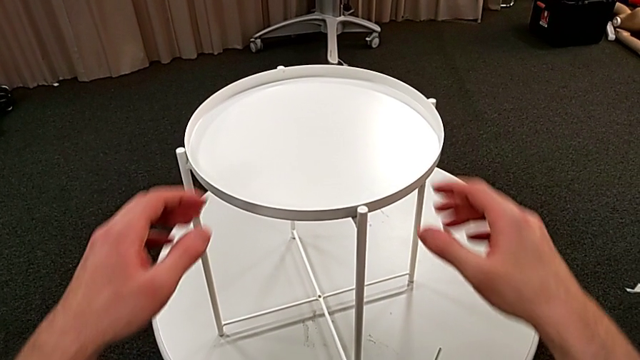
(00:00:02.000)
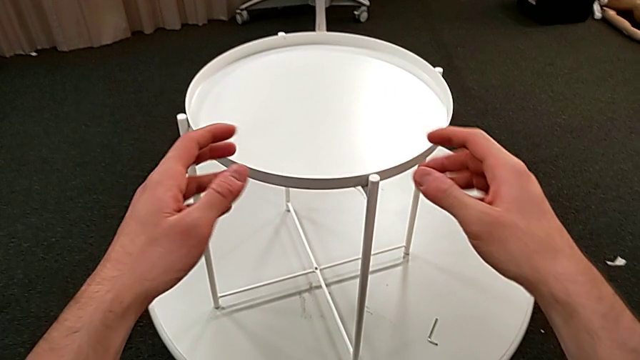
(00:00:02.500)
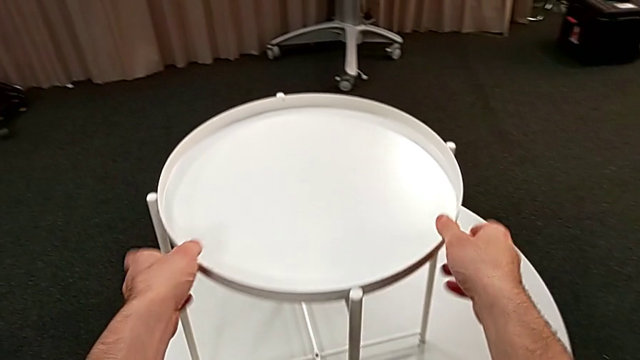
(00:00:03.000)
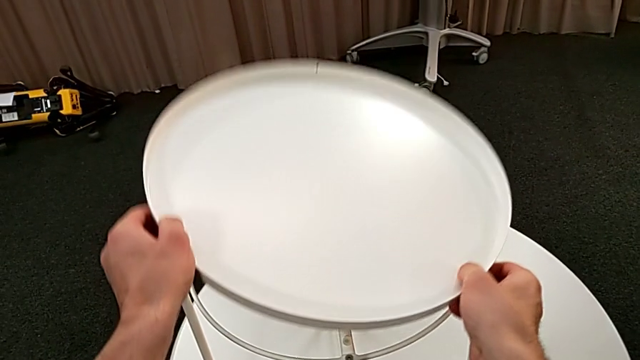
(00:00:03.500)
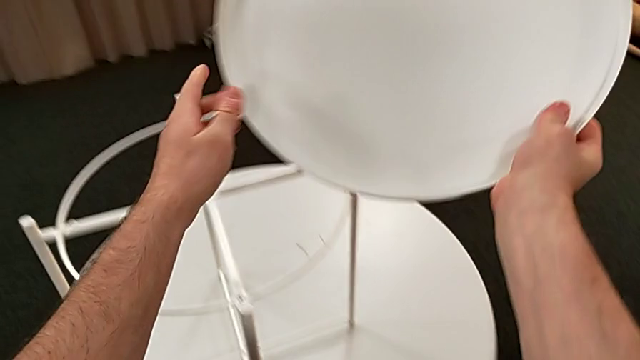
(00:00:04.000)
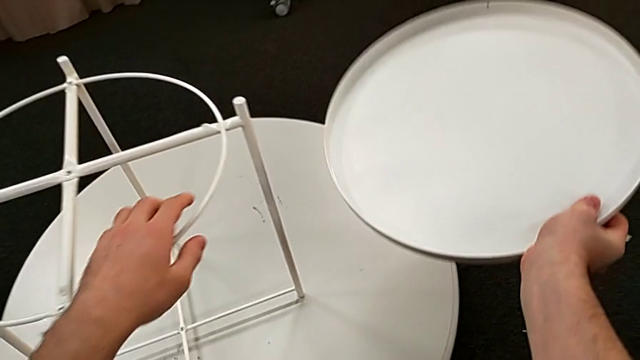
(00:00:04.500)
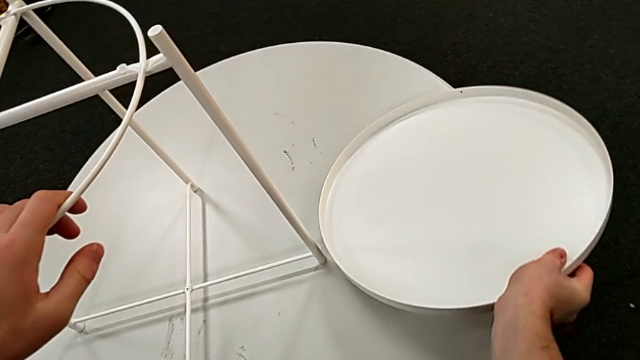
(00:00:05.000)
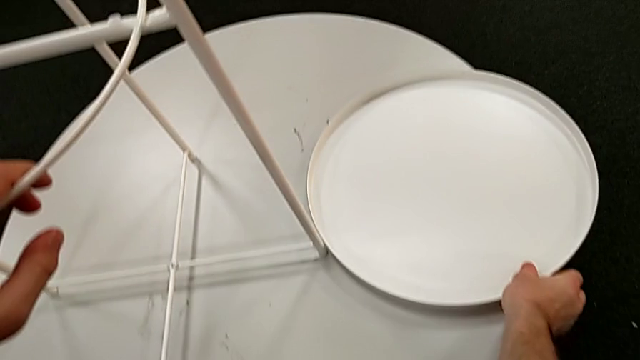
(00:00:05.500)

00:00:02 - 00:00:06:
The camera wearer disassembles the round tray of the table. They disassemble the tray and place it.

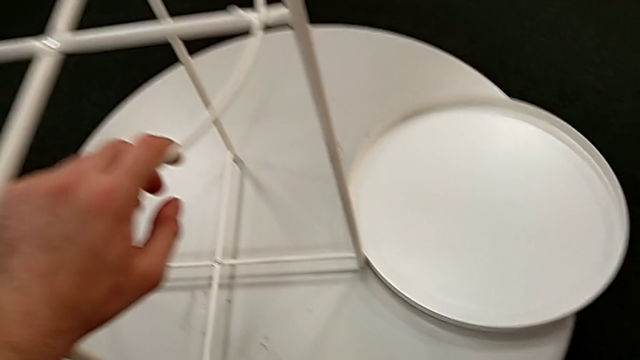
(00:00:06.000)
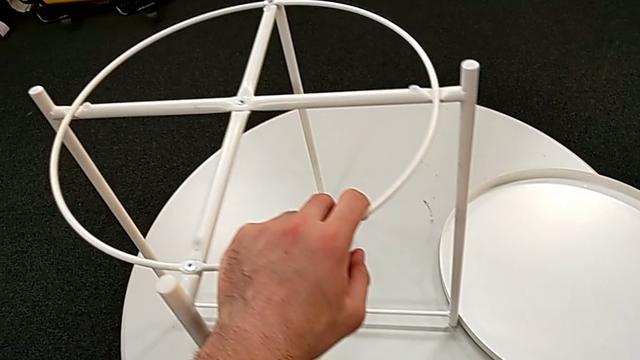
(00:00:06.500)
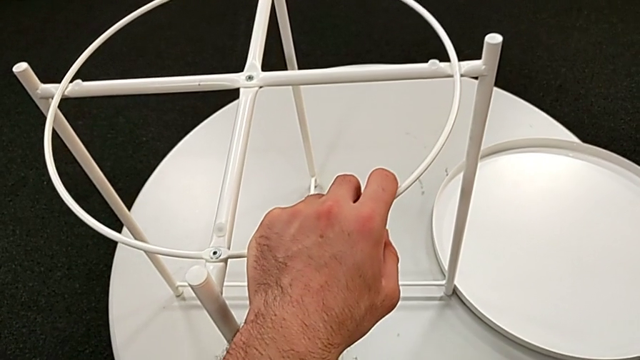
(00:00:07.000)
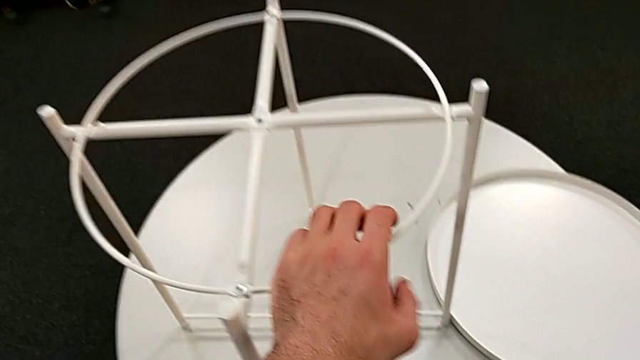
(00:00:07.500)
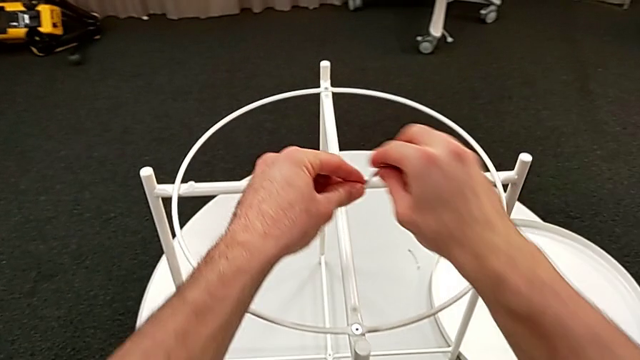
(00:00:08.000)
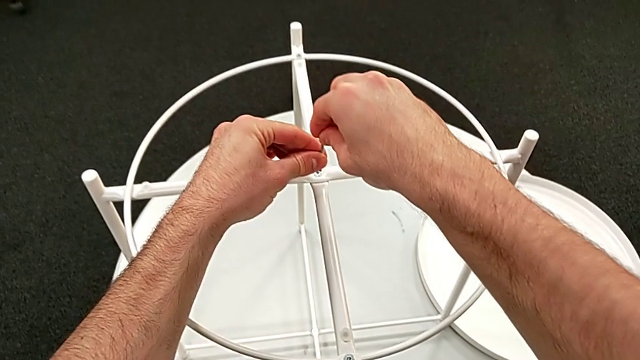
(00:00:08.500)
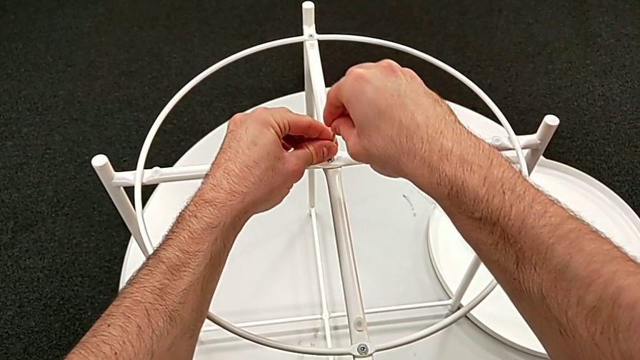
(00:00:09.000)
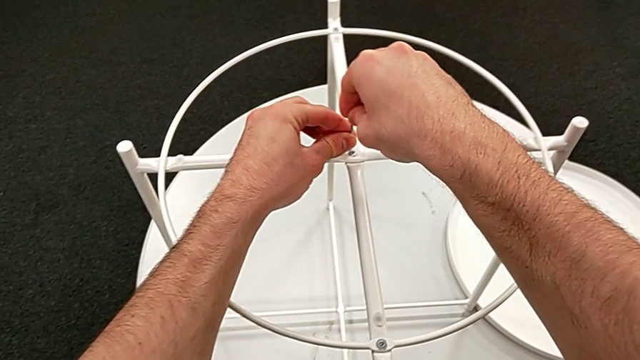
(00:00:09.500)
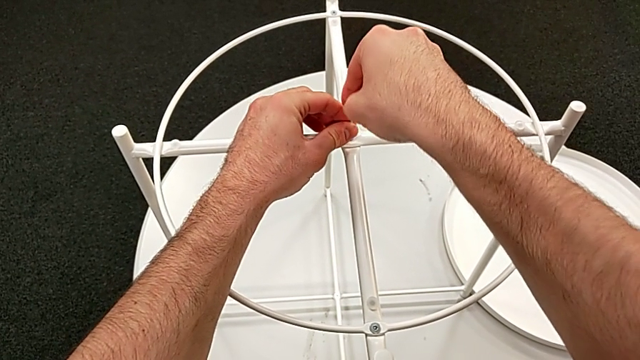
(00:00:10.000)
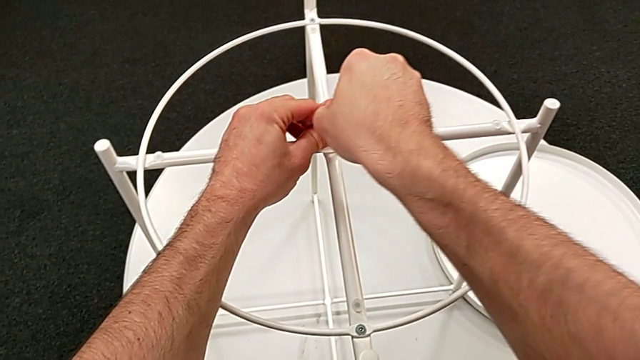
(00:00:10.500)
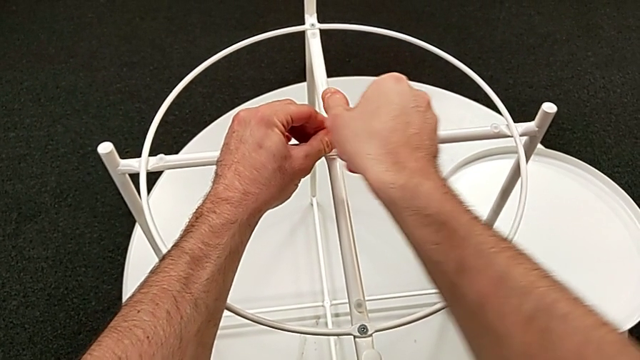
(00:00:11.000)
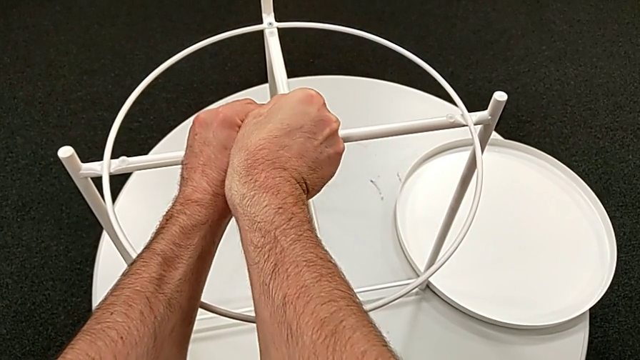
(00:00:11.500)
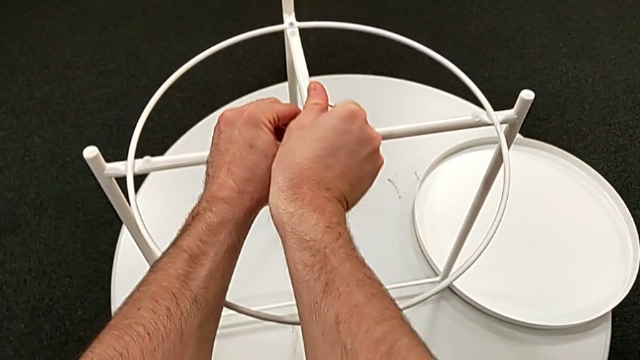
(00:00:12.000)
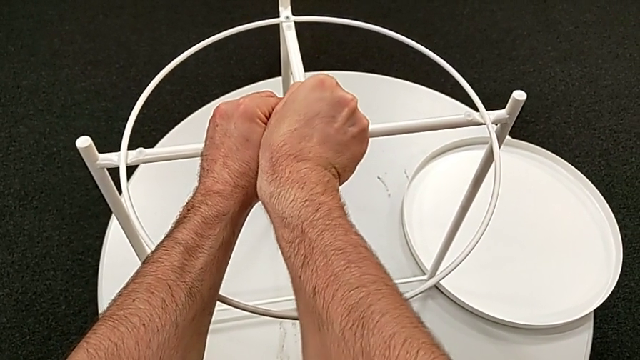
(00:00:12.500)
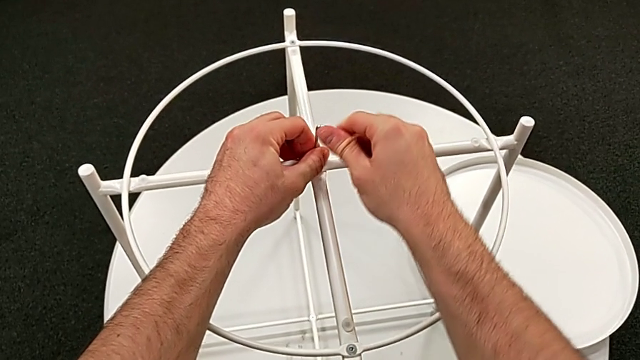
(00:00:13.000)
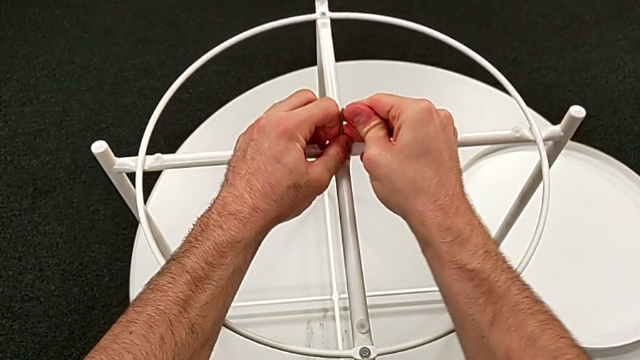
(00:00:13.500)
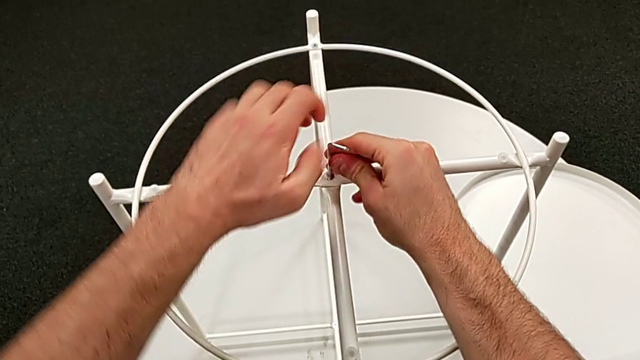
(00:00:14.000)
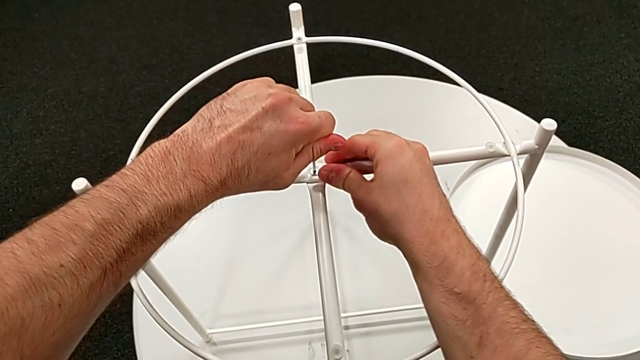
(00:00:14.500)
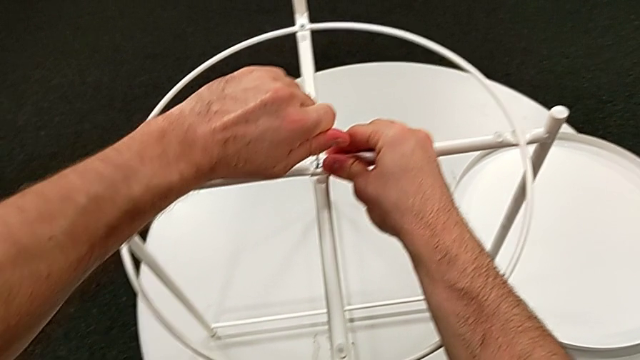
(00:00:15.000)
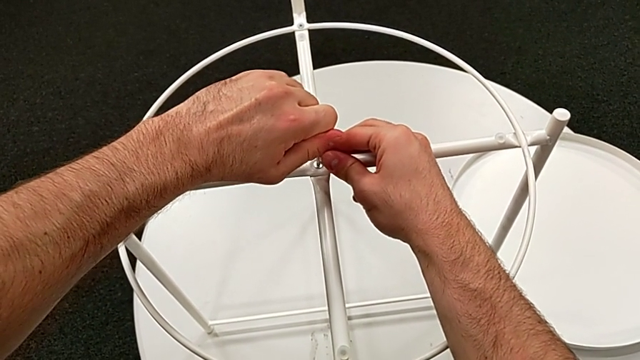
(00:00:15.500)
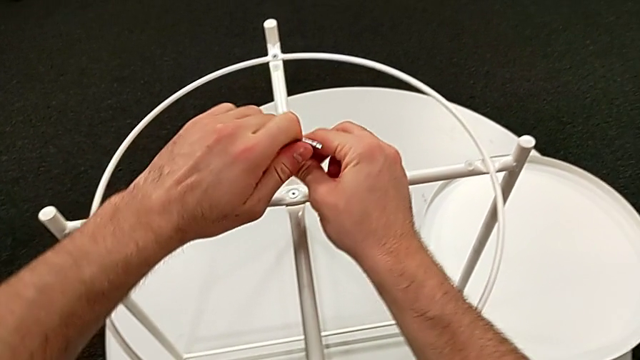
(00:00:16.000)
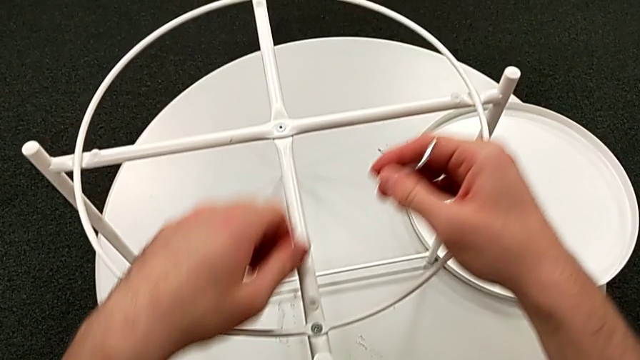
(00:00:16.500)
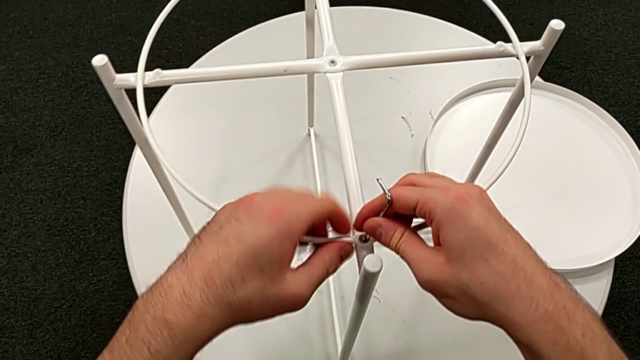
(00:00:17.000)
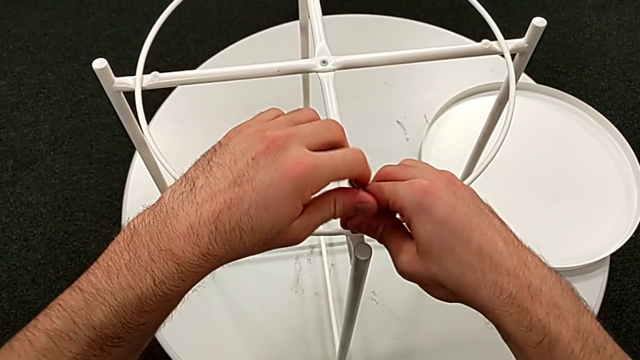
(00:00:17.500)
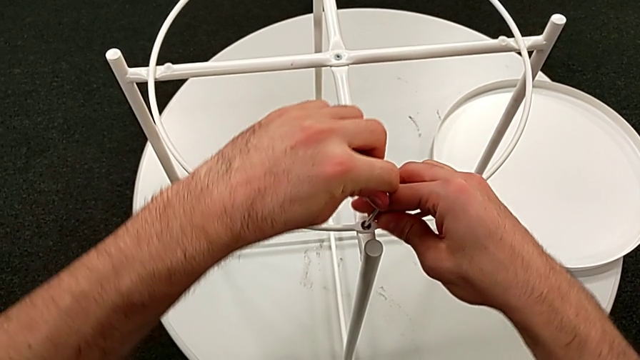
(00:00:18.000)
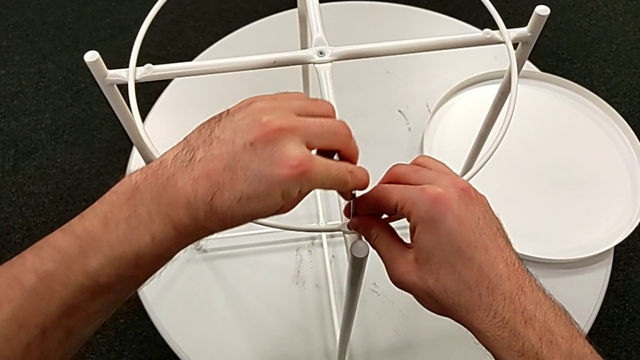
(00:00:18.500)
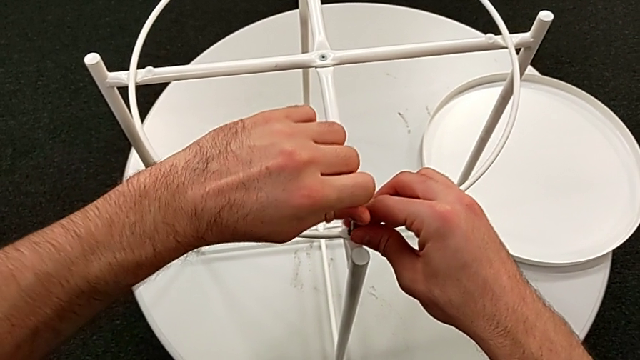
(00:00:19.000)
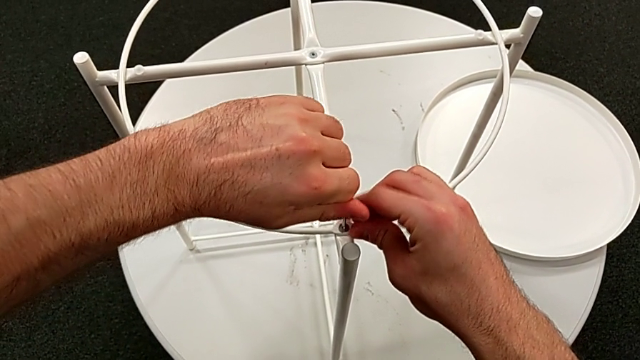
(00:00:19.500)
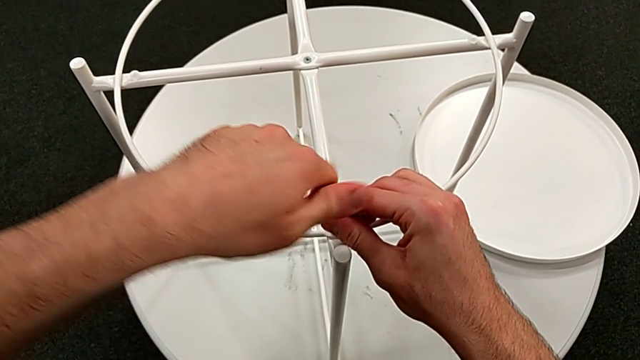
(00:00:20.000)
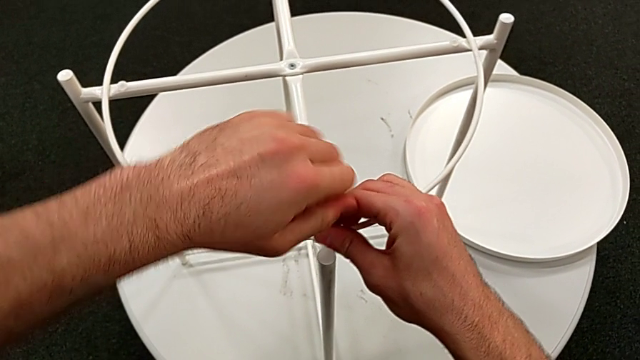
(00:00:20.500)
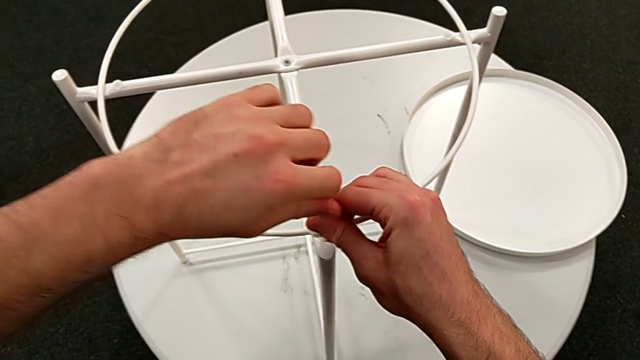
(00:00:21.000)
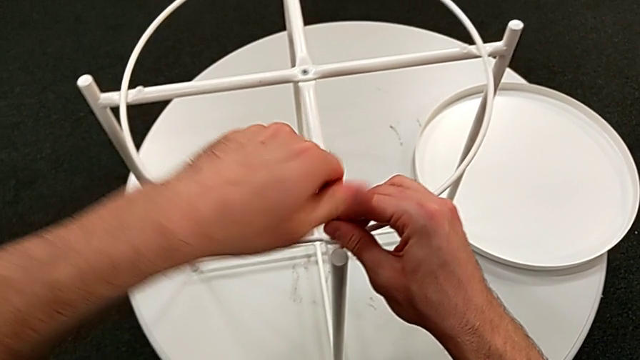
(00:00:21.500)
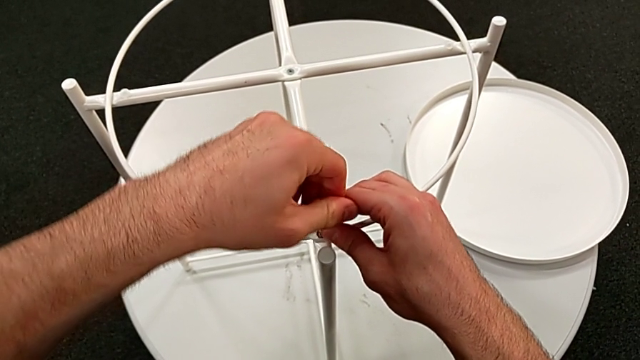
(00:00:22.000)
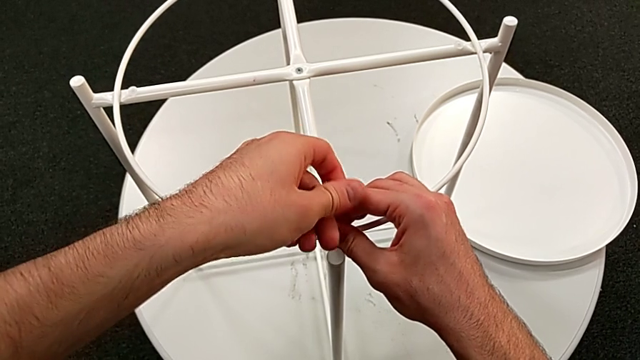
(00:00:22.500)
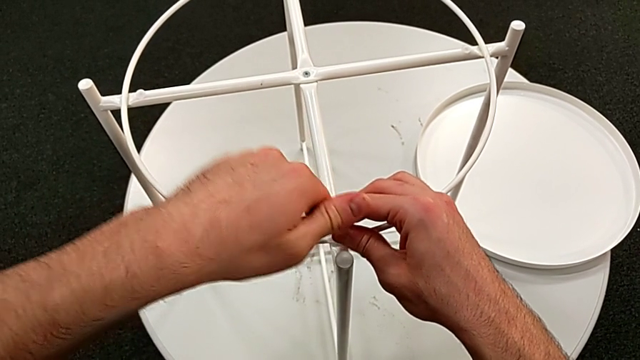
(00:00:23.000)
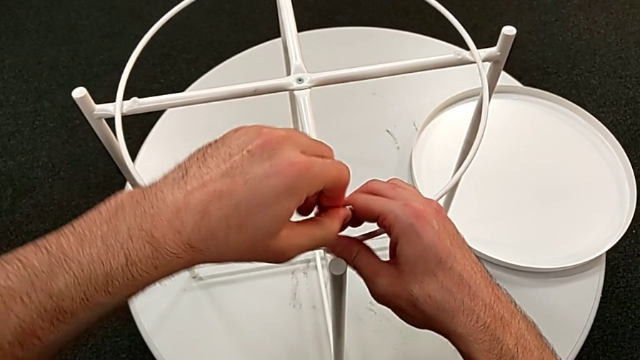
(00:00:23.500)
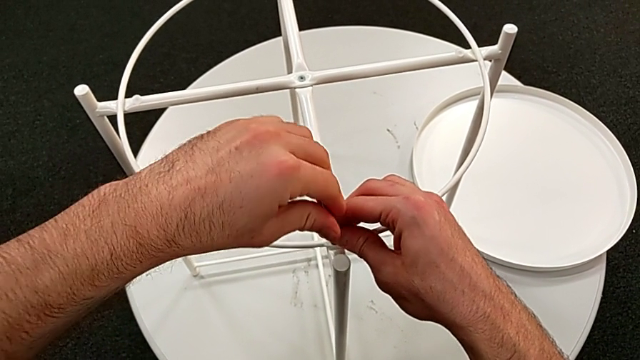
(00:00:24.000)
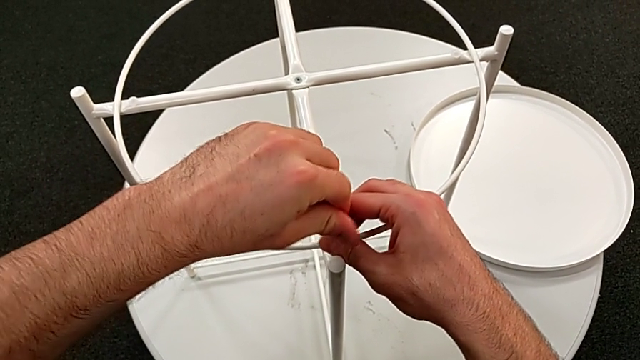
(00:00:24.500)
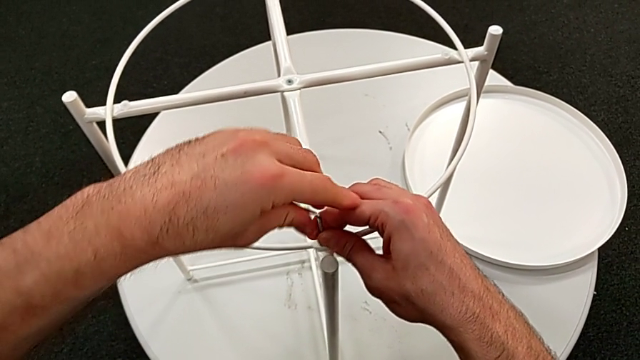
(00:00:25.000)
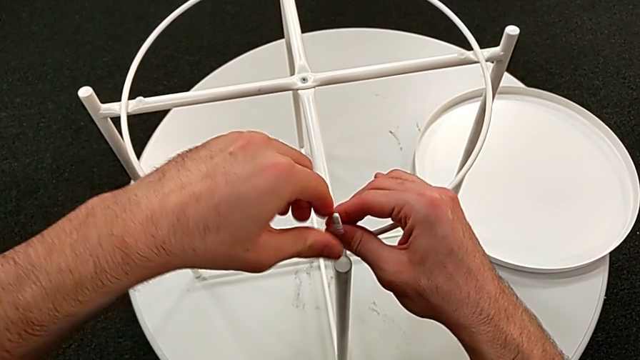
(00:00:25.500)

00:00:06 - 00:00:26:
The camera wearer is disassembling the table's circle. They grab the Allen wrench, approach the hex socket head, insert the Allen wrench, unscrew the hex socket head, withdraw the Allen wrench, insert it and begin to unscrew the hex socket head.
